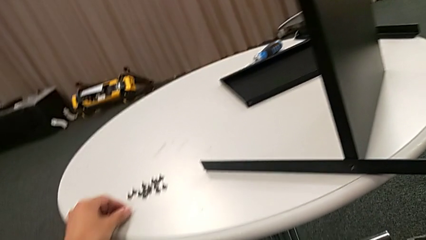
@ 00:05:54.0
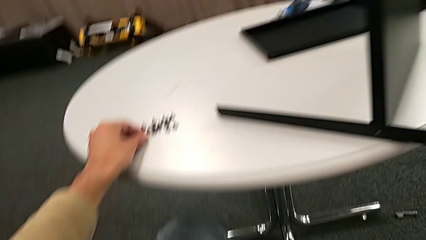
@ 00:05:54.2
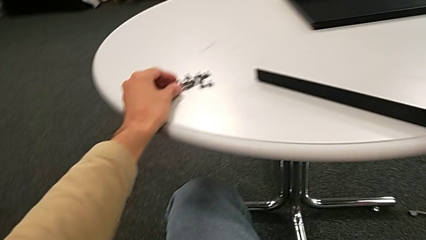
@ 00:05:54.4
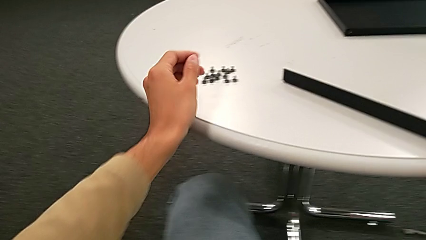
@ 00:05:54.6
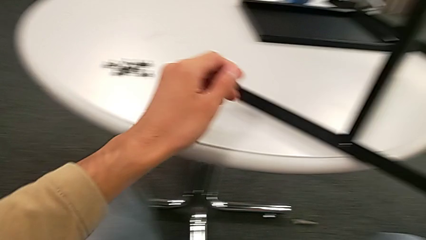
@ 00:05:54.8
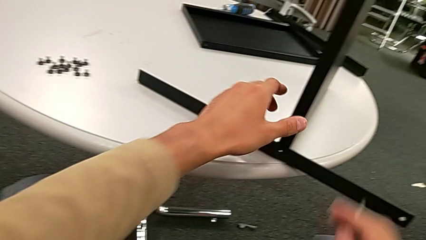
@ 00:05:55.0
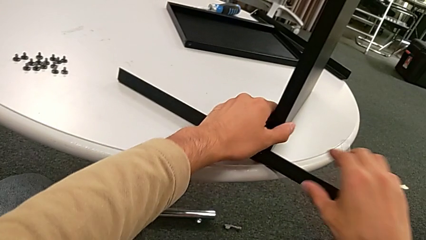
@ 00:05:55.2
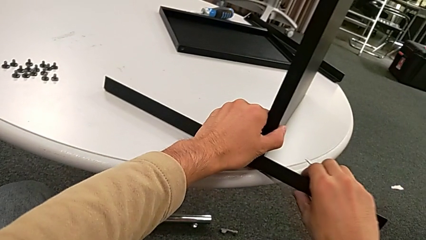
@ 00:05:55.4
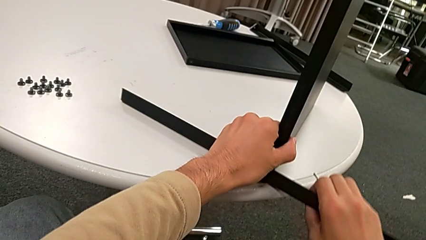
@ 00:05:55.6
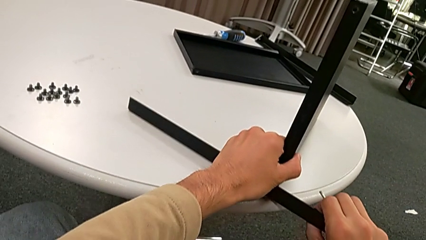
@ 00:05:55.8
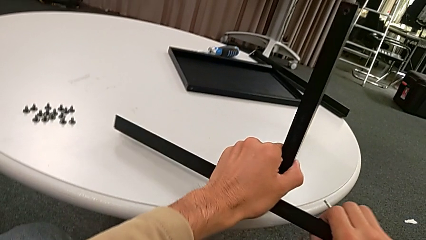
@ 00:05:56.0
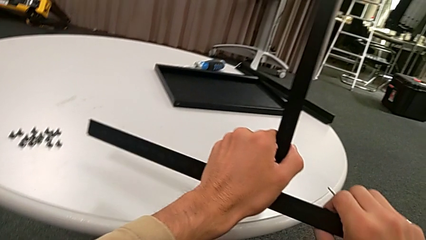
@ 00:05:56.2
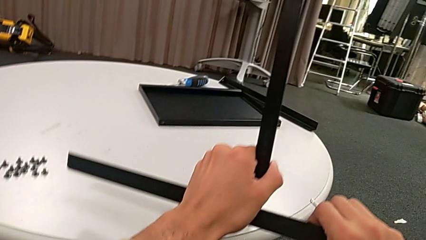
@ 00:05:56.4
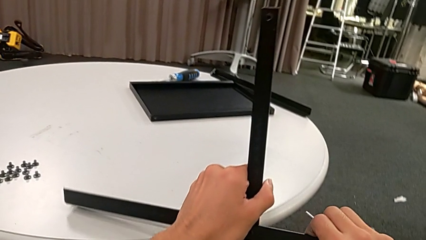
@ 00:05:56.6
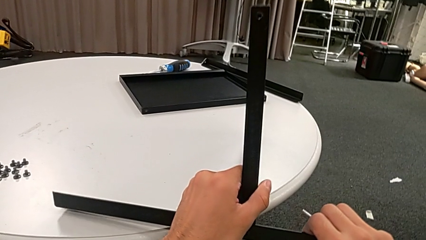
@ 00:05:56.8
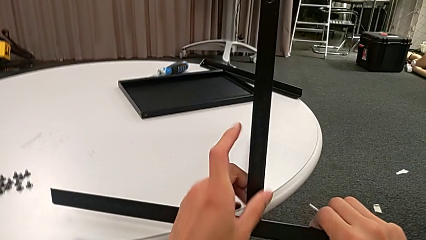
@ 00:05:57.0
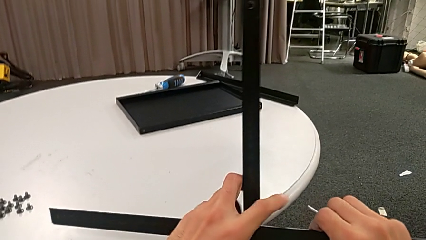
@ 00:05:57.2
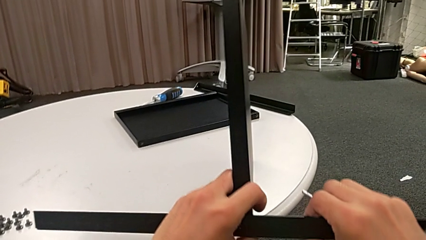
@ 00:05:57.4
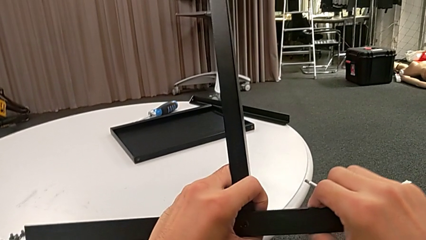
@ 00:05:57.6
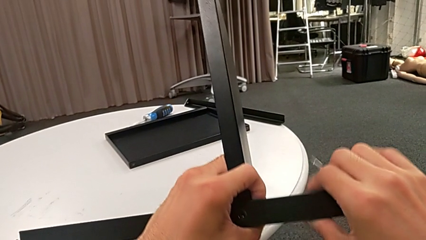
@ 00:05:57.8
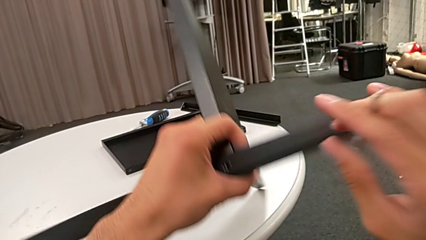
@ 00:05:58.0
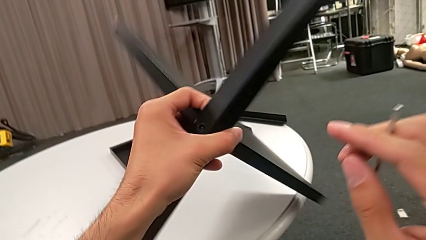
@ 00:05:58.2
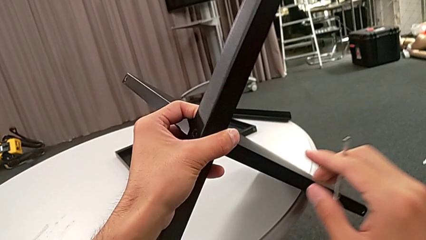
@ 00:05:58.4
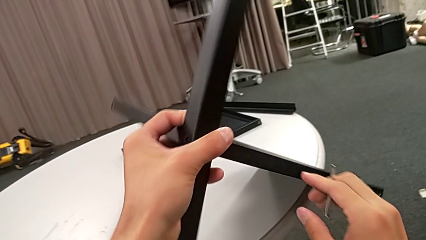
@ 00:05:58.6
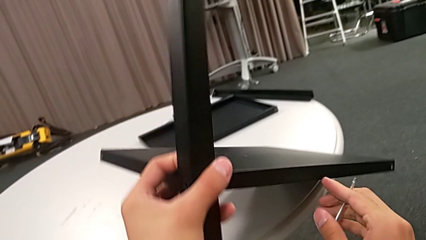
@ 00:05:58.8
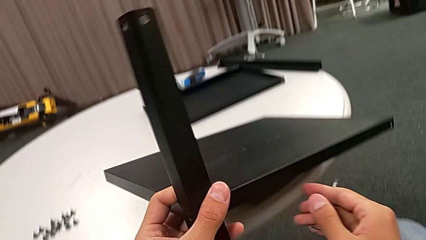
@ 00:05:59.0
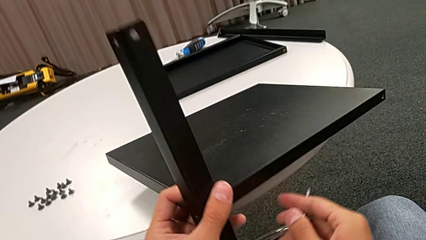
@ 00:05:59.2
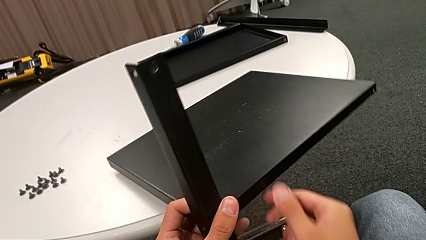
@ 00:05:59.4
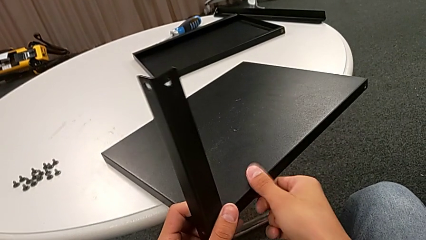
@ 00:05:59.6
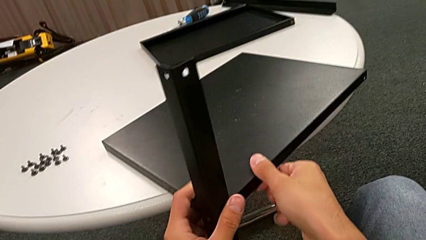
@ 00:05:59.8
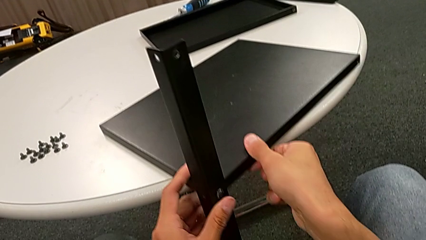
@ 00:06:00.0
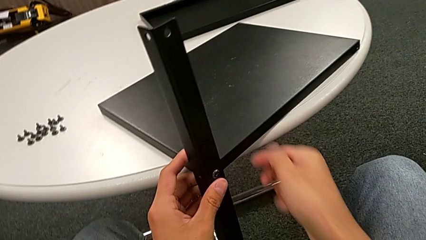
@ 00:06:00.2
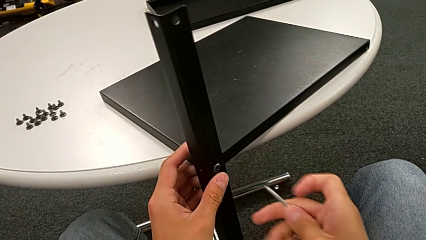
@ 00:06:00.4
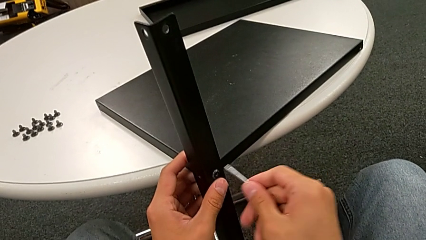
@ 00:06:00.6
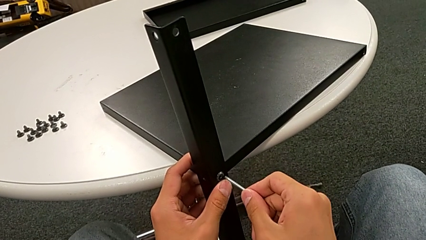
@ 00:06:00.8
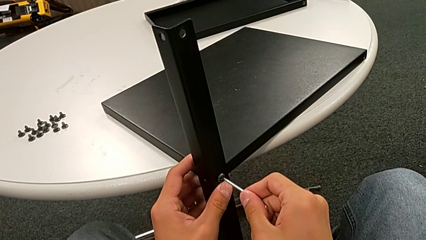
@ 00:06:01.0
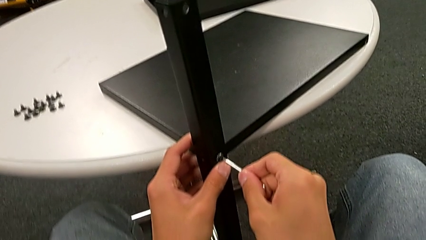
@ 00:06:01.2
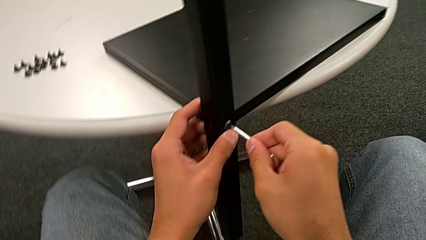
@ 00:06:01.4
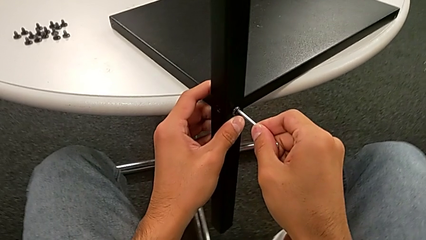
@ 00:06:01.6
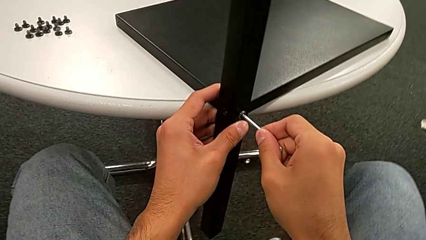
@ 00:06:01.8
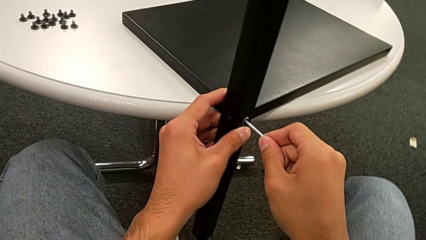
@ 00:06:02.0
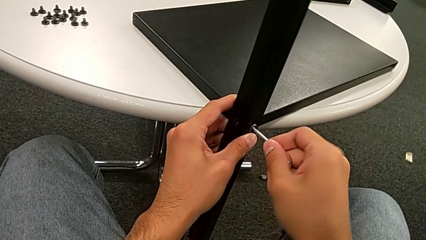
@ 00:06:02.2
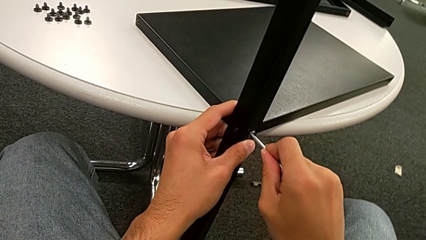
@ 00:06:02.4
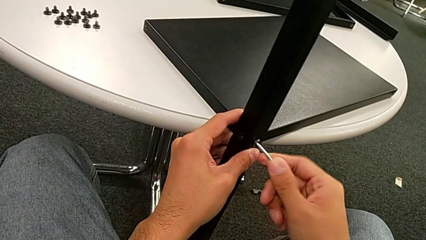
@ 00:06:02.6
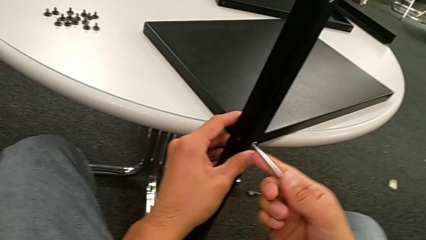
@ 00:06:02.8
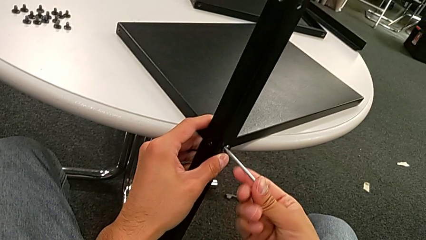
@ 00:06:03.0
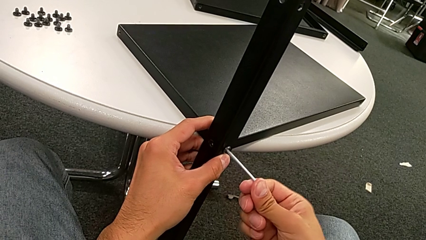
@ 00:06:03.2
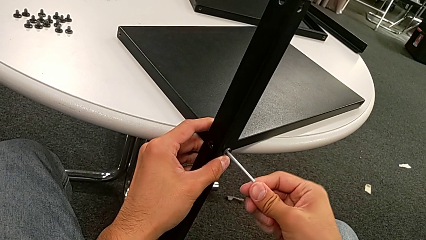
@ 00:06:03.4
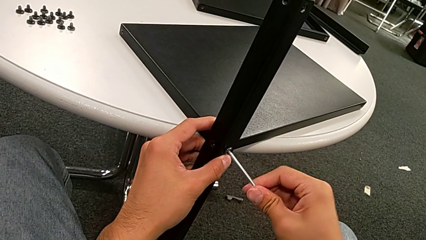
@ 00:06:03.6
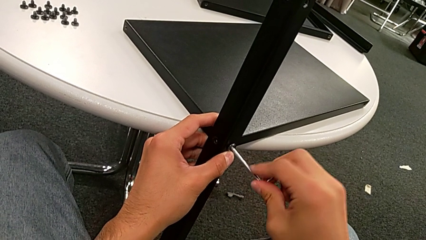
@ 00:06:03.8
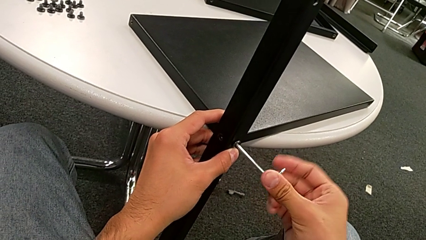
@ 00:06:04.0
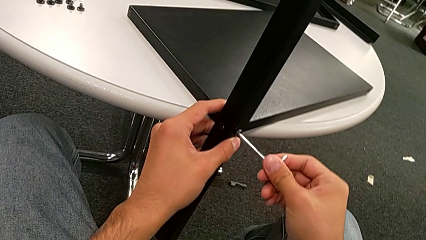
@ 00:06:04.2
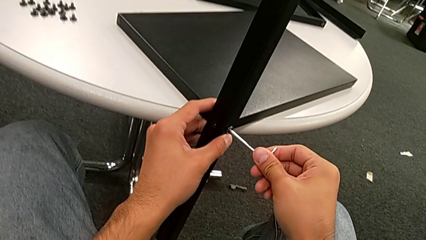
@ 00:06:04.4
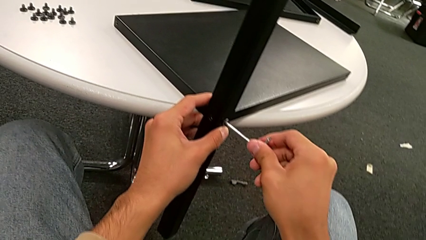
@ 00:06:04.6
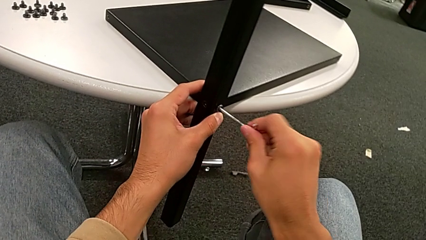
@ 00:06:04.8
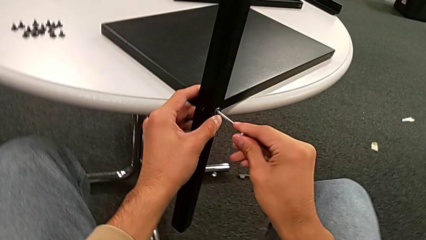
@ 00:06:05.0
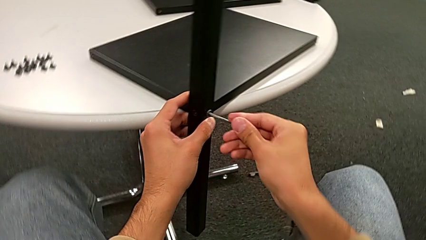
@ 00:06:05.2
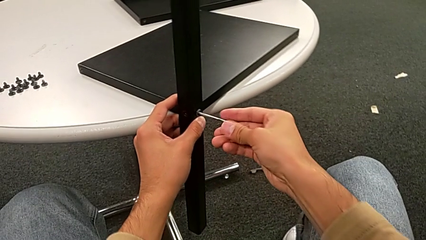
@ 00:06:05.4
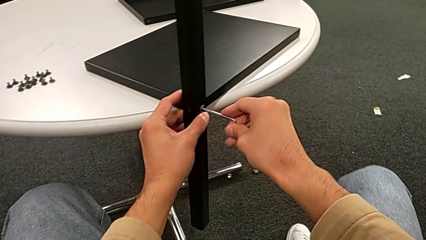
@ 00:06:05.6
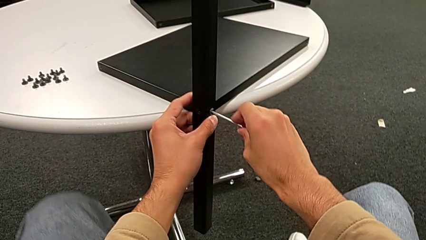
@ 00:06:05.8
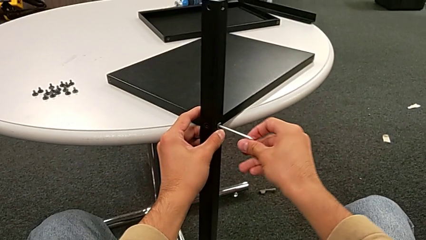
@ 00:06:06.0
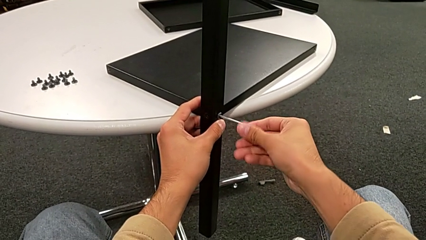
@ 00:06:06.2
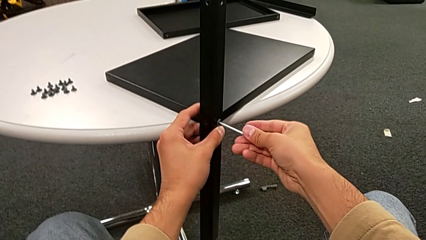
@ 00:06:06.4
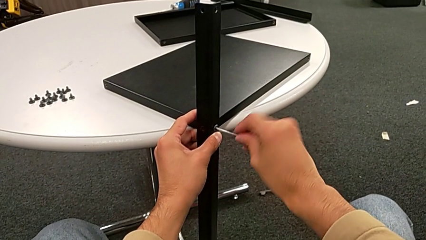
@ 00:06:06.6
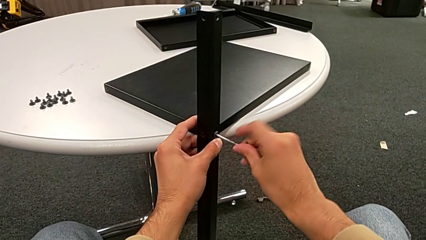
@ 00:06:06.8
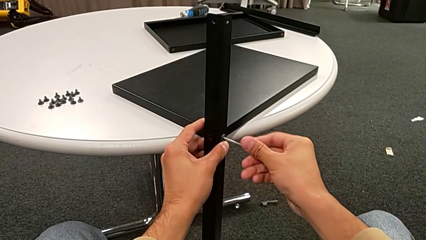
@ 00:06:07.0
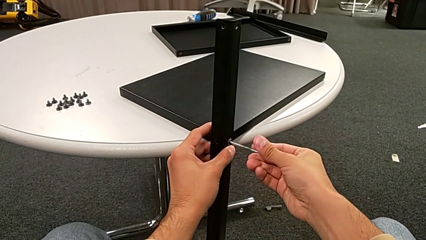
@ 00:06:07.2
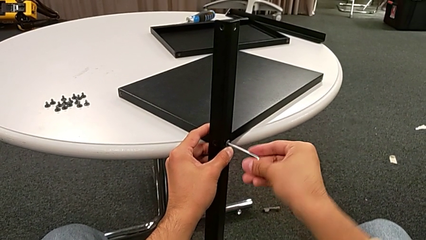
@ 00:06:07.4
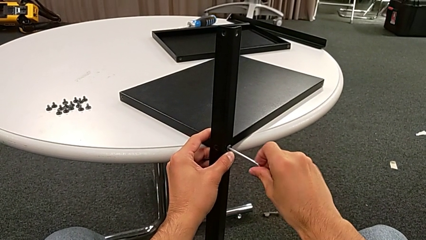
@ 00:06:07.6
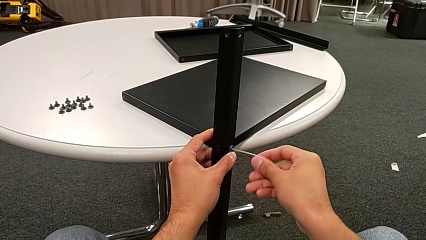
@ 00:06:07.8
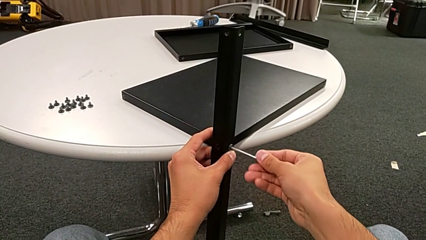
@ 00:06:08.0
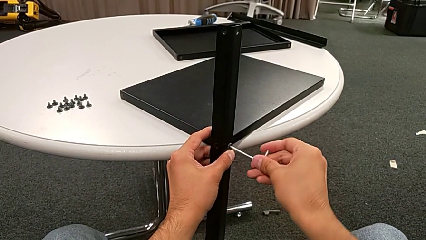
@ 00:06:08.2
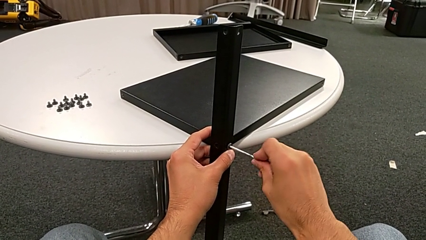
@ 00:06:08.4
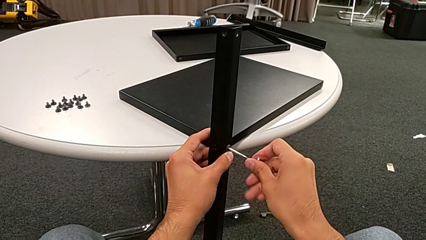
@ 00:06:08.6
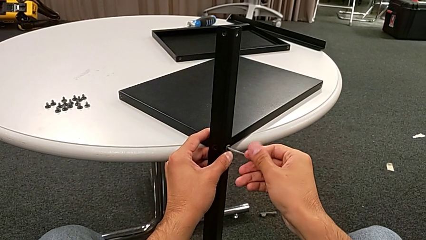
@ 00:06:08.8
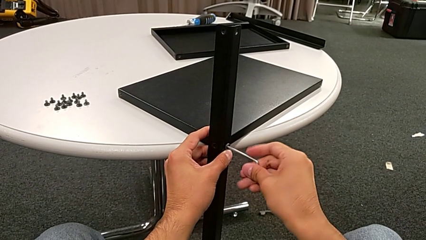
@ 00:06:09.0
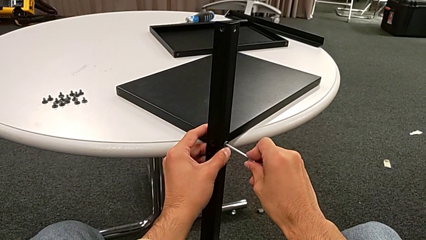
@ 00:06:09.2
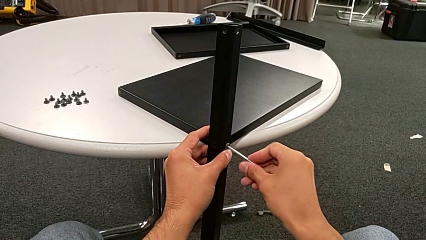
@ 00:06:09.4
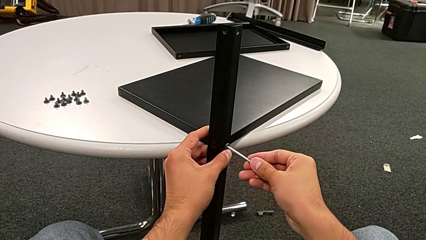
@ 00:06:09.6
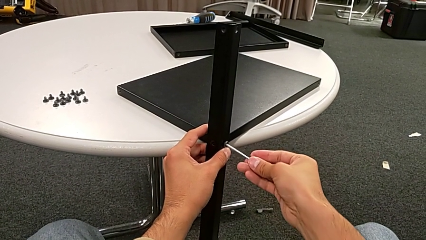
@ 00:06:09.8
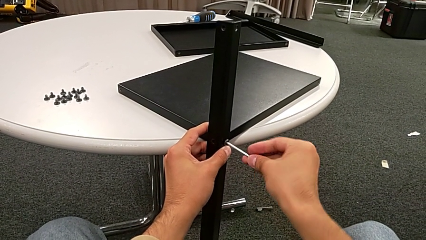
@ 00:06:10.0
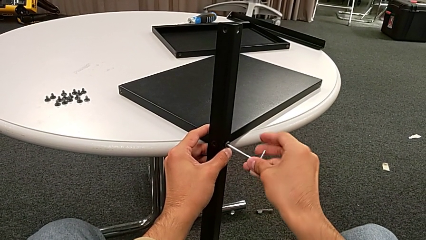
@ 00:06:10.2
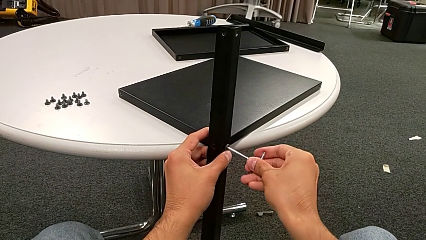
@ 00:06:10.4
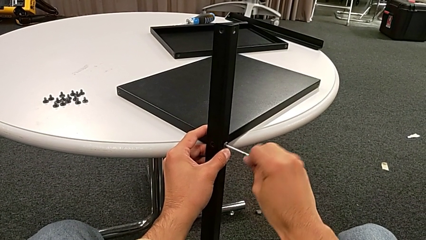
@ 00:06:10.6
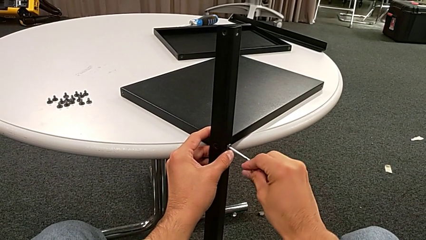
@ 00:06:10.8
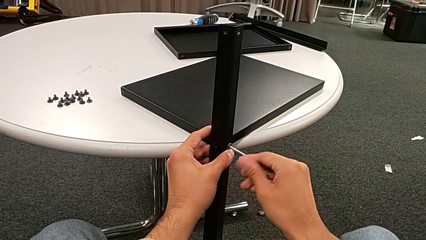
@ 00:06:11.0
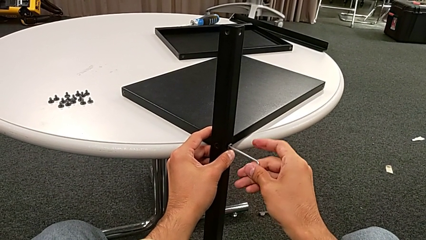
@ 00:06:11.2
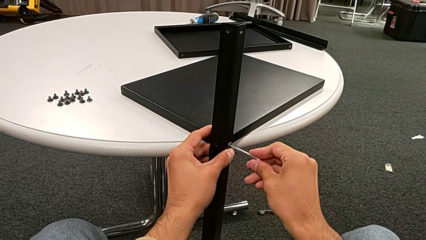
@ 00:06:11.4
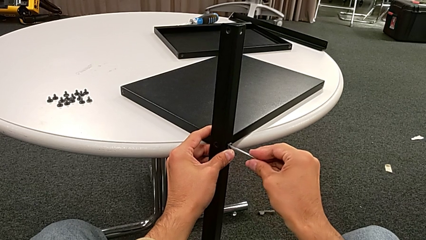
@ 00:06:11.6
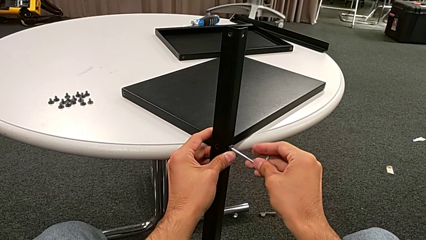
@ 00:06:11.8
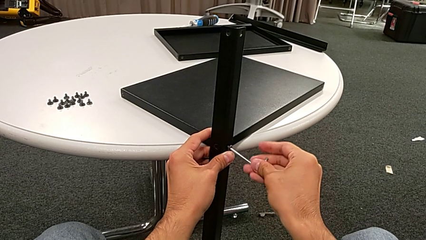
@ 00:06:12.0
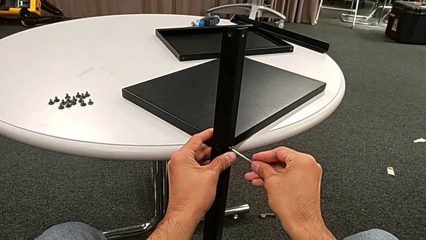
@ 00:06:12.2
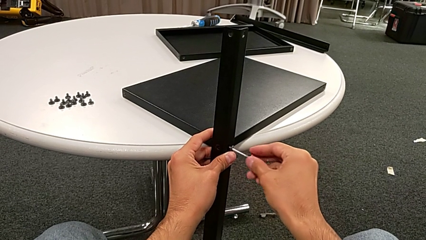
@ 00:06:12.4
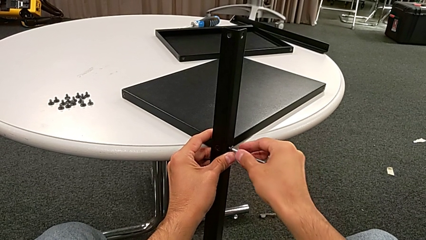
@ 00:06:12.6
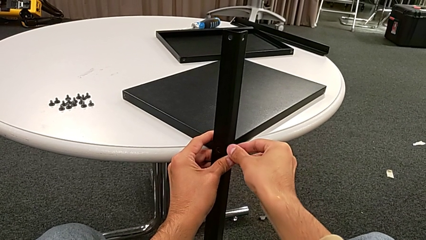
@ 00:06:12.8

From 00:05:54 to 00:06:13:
The camera wearer is disassembling the fourth leg and the shelf of the furniture. They grab the nightstand, rotate it, insert the Allen wrench and unscrew the hex socket head.
